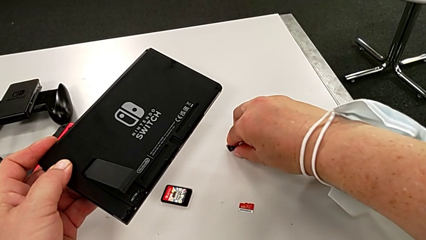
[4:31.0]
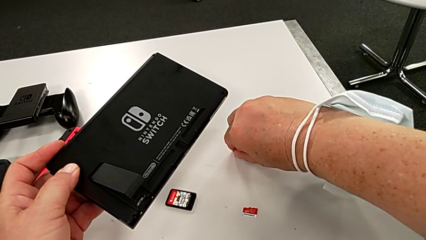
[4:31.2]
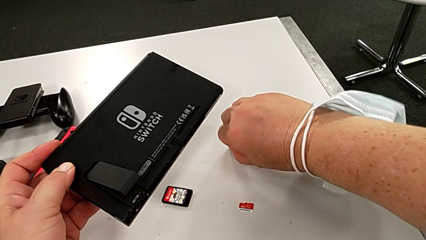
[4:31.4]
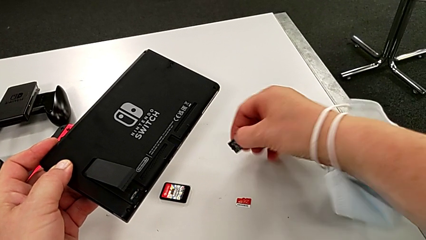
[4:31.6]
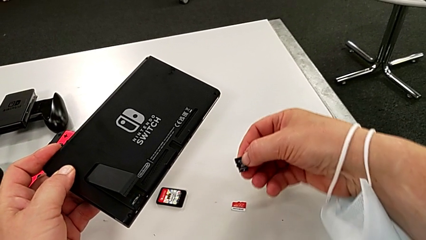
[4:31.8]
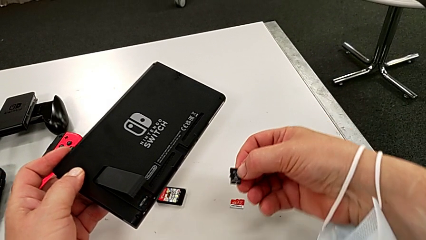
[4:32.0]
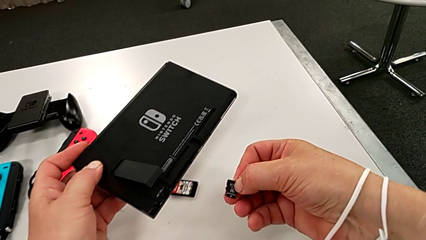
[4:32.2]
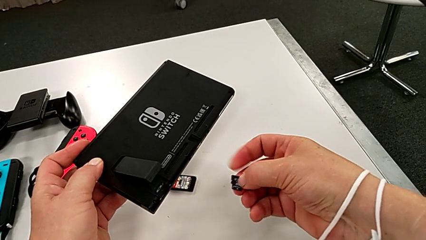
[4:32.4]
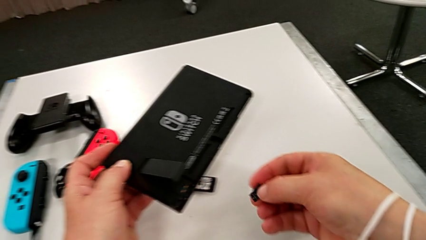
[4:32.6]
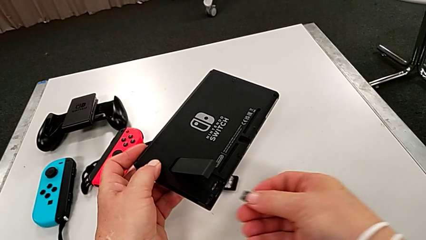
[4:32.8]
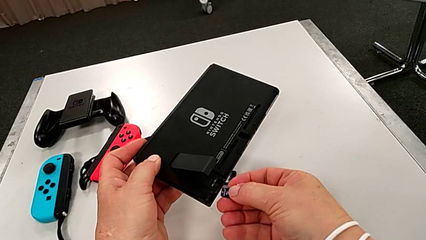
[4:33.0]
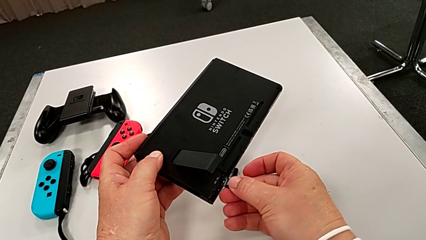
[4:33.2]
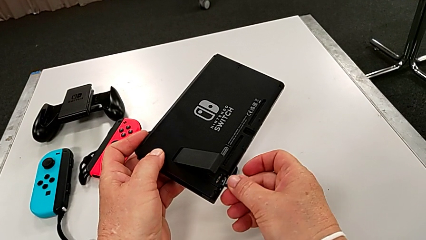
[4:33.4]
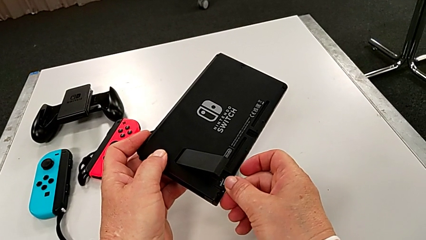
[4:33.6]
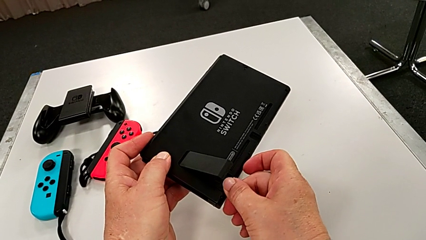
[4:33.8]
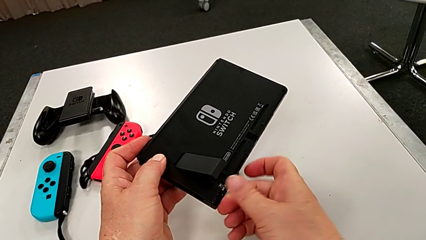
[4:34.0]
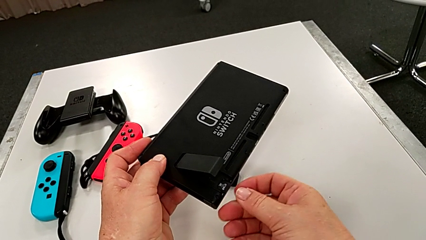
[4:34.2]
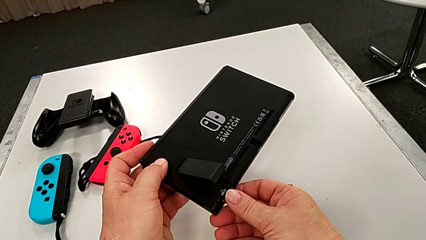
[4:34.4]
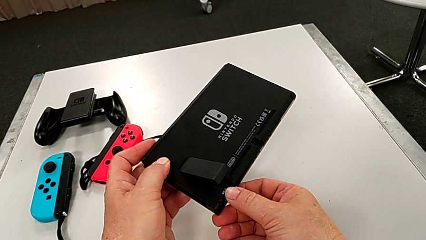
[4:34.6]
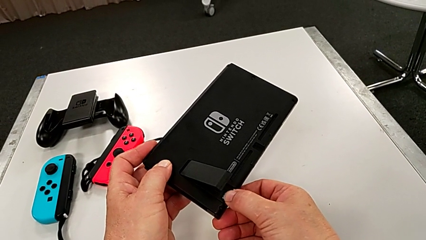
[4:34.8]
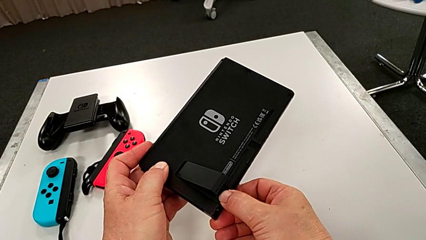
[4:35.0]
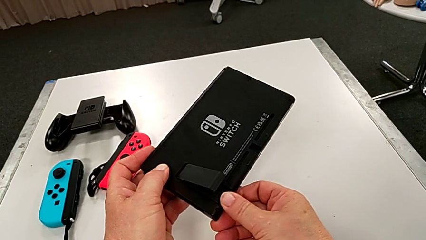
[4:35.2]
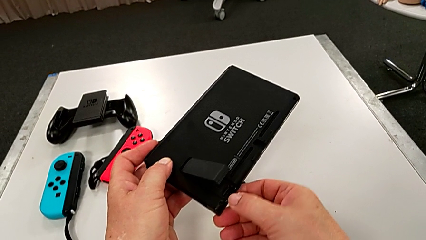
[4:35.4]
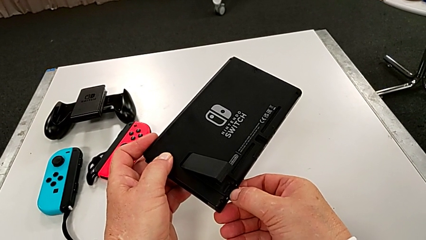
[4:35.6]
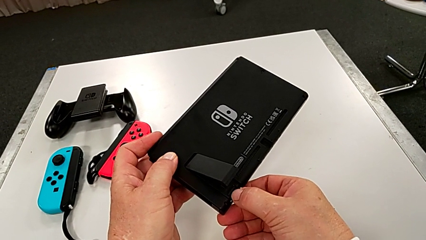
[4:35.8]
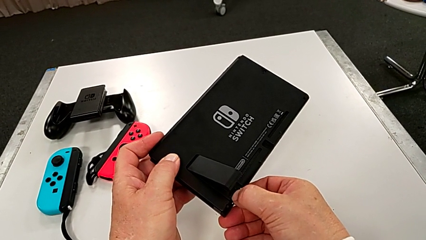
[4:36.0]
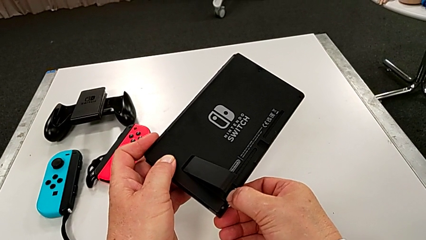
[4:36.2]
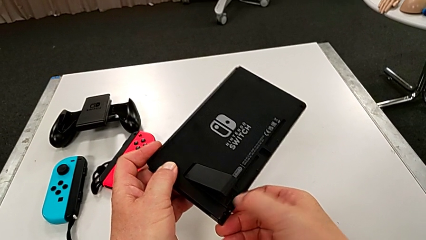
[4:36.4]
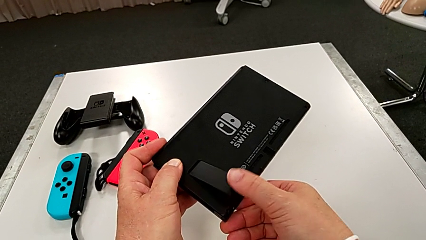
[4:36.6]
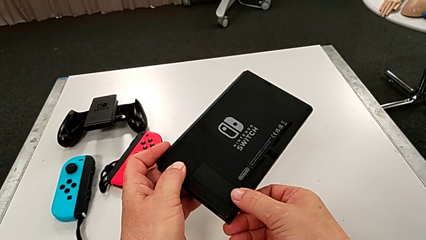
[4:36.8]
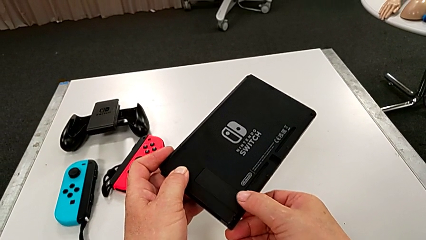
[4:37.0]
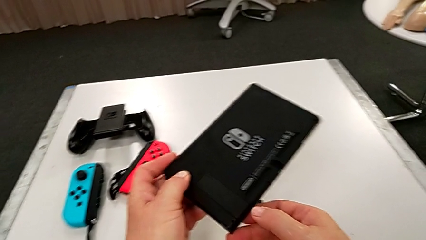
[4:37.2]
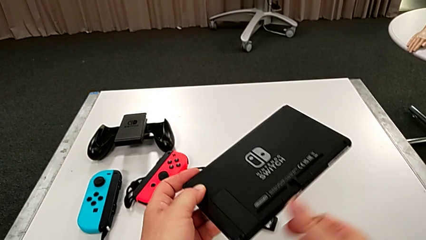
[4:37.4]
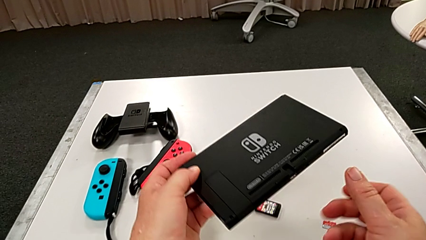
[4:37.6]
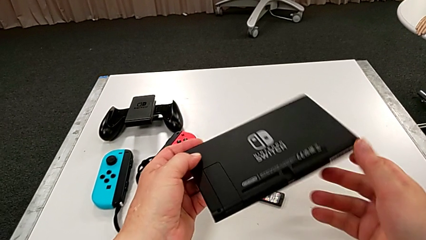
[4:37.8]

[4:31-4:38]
The camera wearer is exchanging an SD card. They keep inserting the new SD card and close the kickstand.

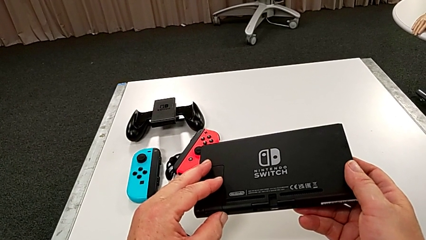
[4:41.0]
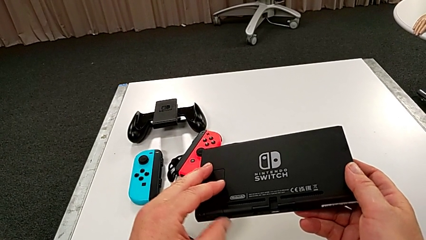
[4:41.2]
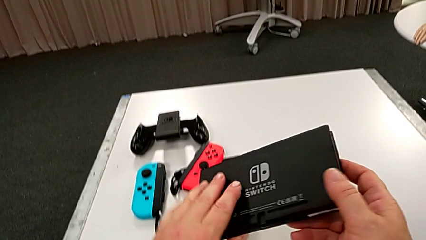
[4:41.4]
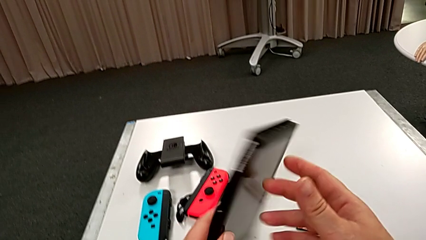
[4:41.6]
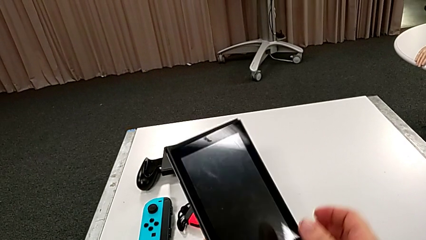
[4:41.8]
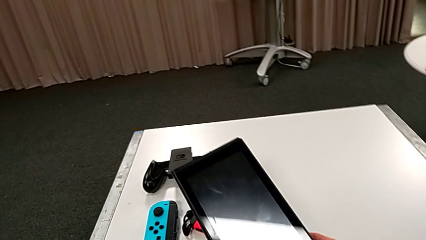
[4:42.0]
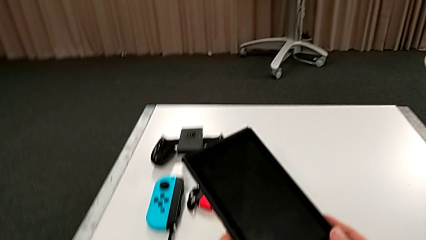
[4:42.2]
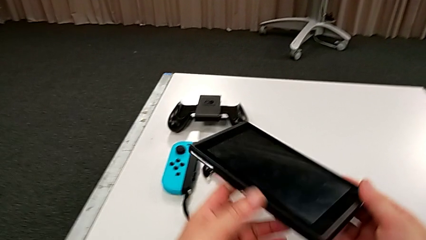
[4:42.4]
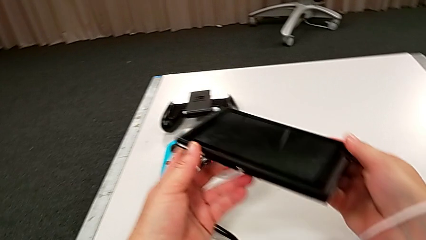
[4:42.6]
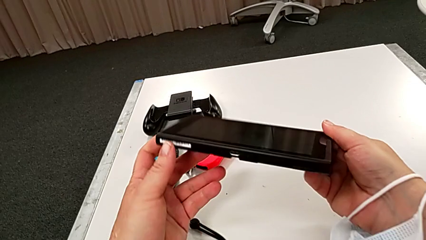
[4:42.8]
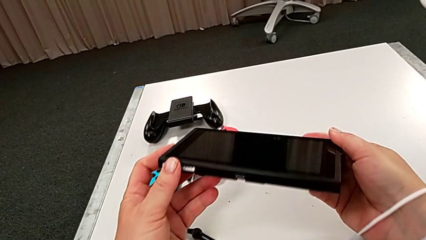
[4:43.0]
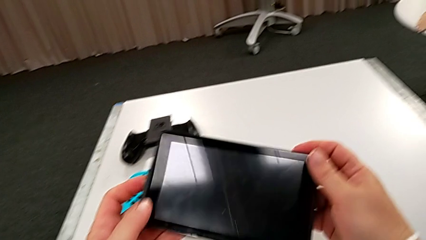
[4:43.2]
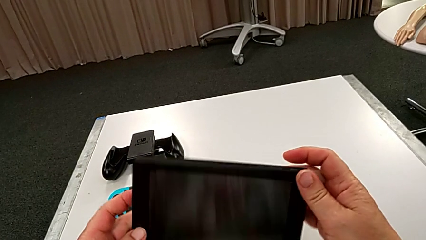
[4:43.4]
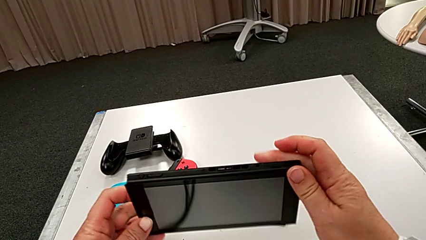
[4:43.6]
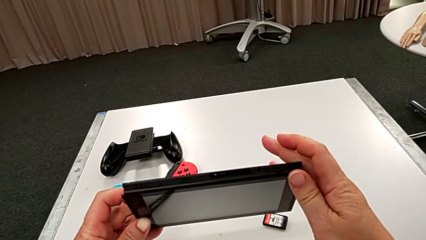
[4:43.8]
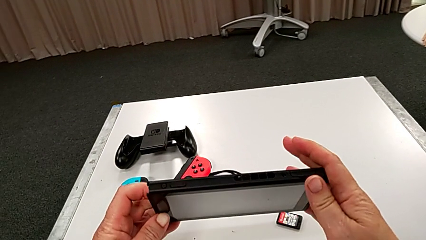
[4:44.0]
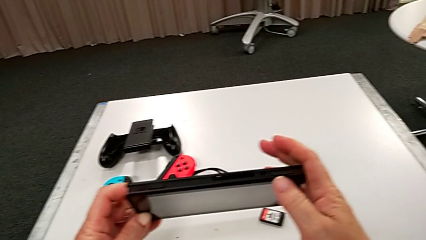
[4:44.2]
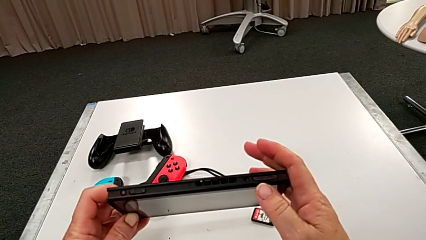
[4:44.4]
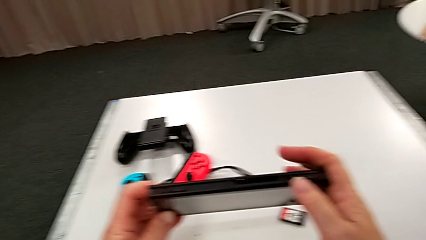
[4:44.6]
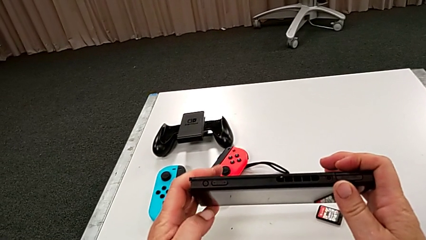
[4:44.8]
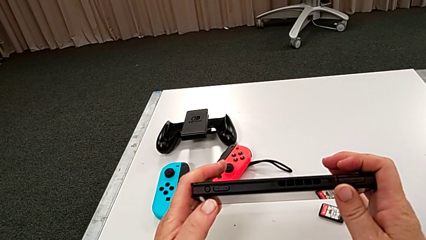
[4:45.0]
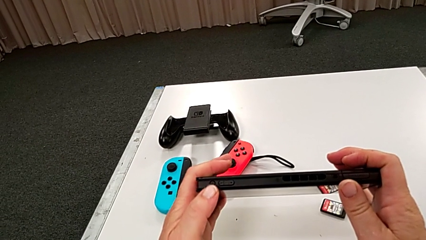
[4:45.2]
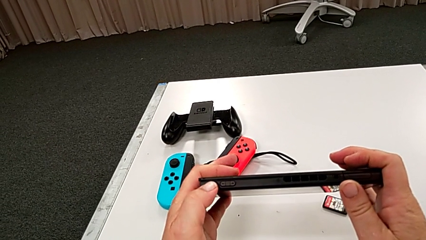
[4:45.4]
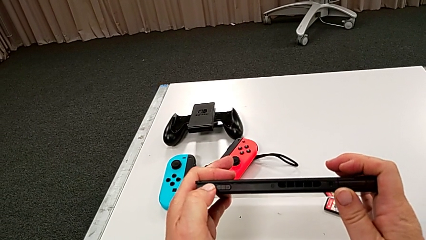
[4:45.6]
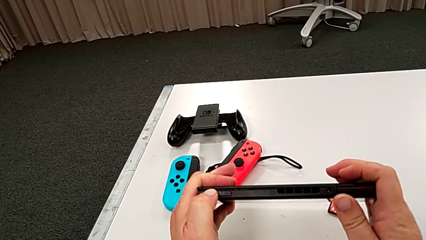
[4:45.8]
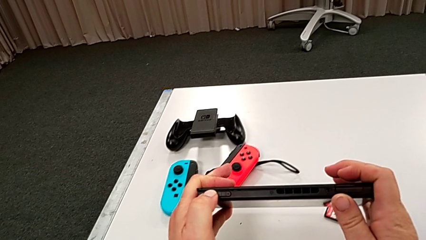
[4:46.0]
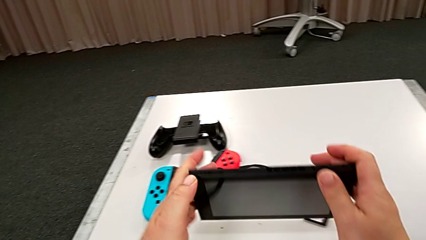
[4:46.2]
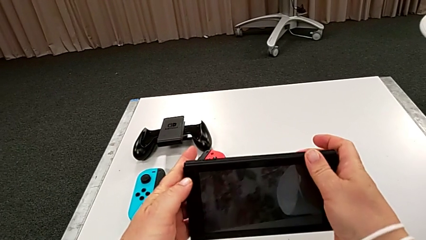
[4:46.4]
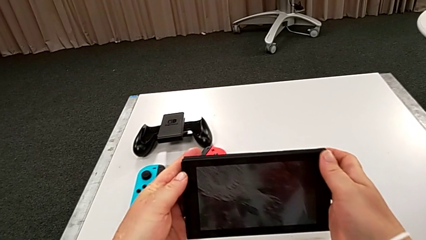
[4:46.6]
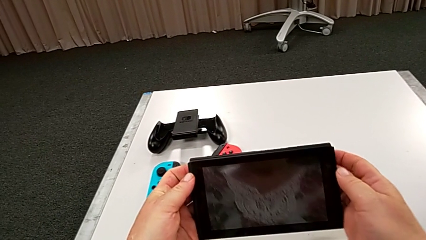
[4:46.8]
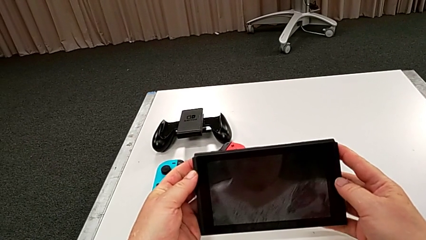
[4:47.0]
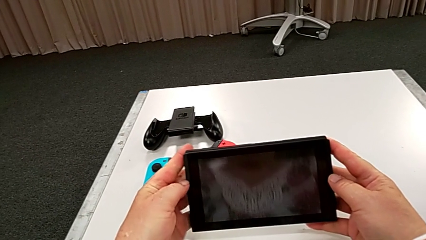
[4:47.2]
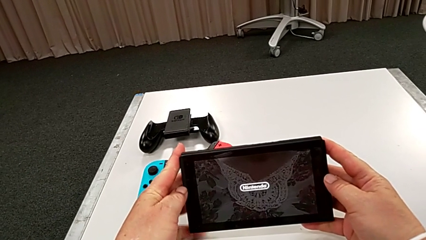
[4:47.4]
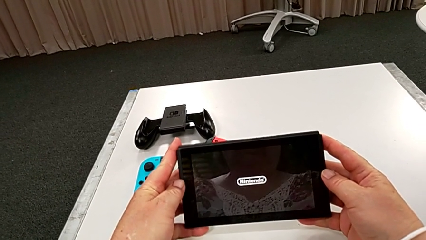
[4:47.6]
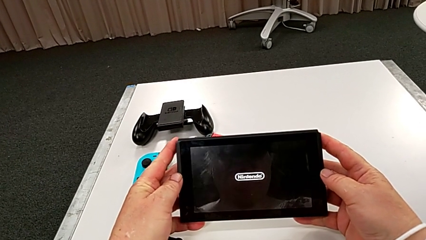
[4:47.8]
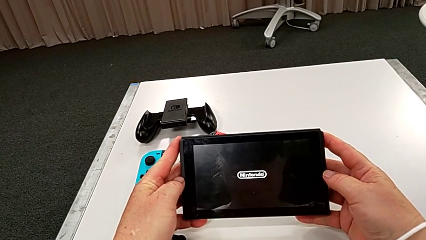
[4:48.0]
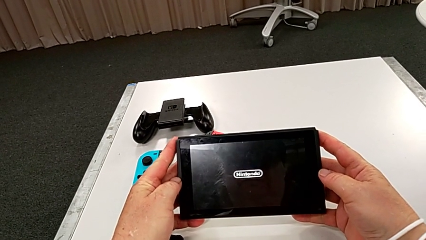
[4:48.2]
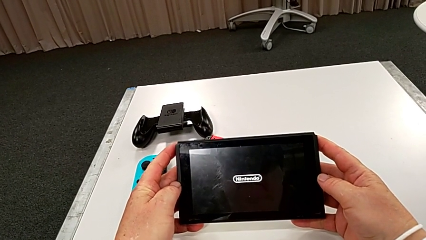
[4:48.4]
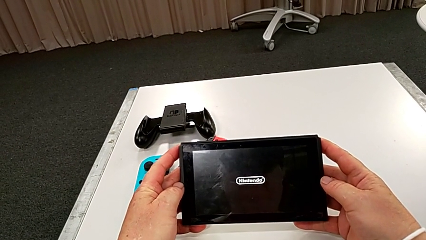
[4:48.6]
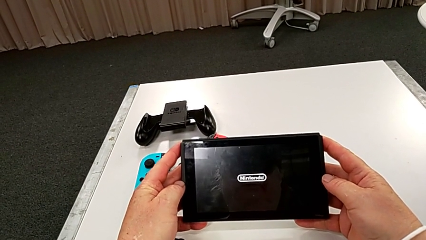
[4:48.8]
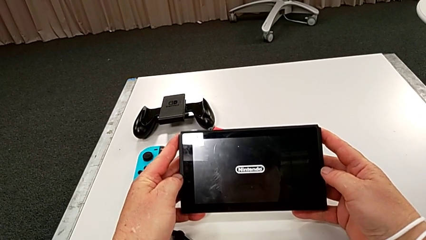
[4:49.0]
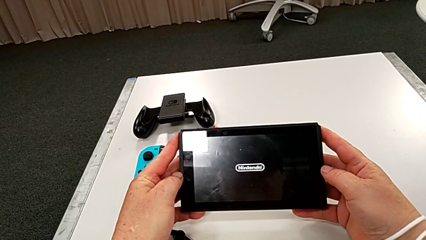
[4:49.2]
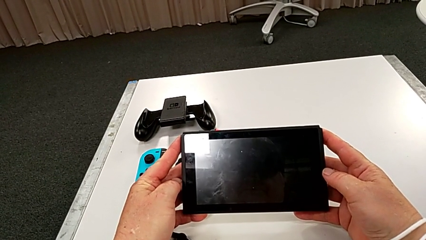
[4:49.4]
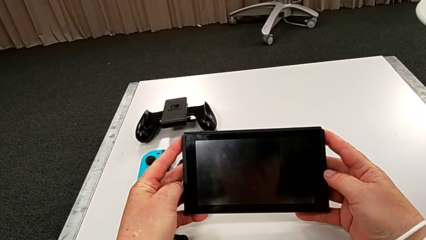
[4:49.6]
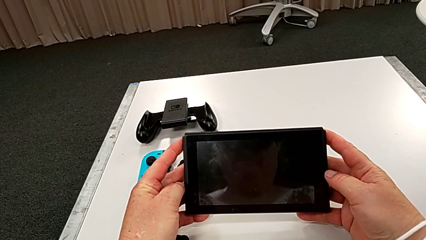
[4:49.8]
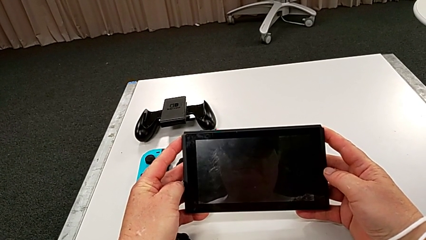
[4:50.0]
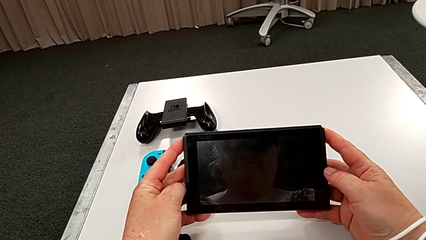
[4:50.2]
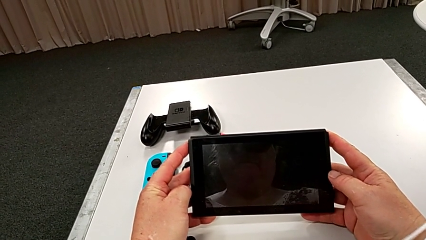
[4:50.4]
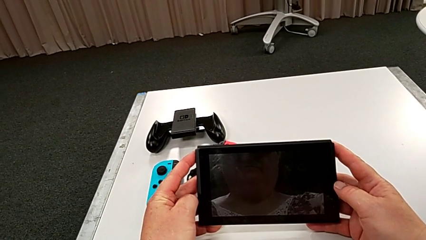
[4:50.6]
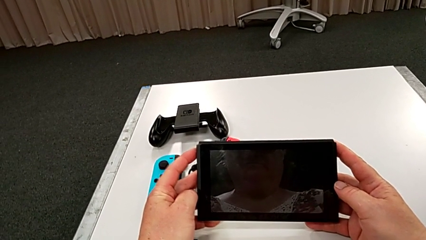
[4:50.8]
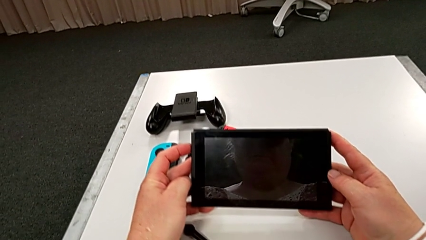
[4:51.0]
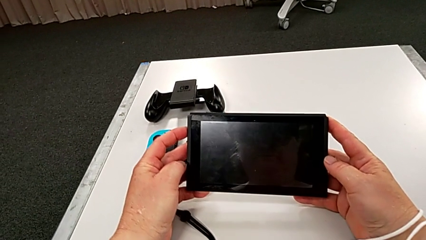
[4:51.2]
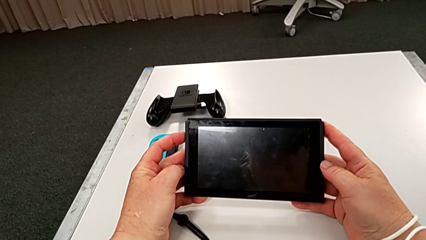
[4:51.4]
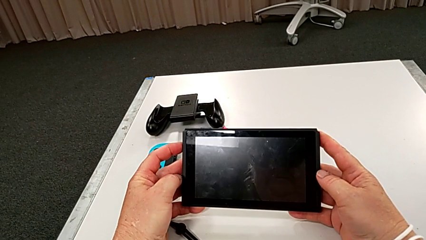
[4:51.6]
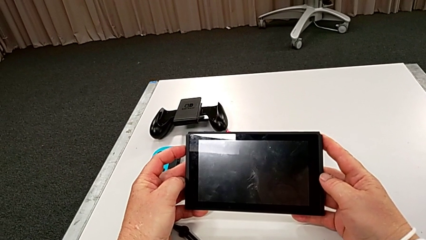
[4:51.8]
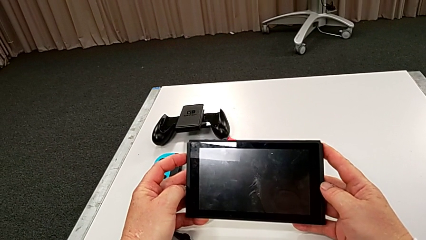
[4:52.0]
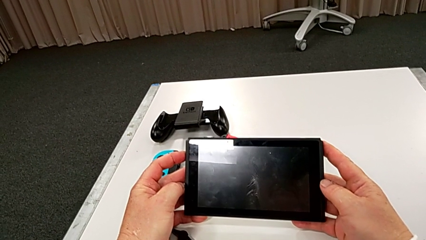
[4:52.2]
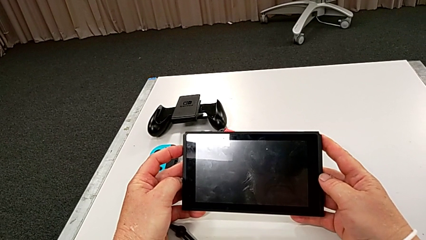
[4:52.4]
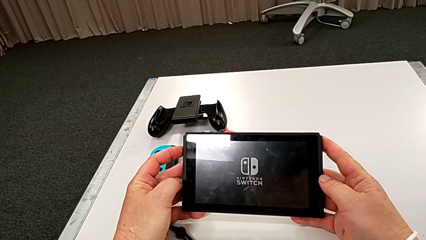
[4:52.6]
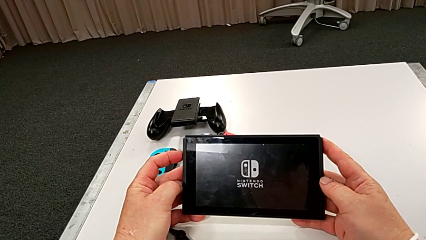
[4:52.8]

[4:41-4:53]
The camera wearer is turning on the Nintendo Switch. They rotate the Nintendo Switch, inspect it and press the button.
